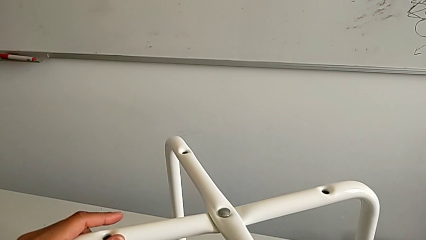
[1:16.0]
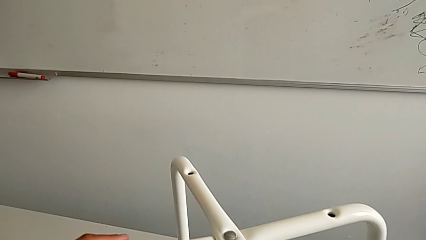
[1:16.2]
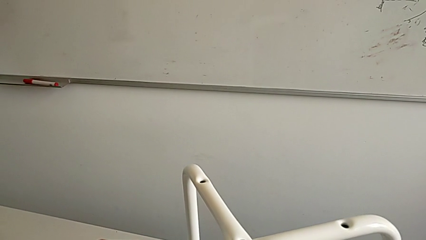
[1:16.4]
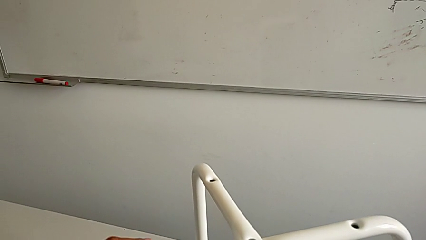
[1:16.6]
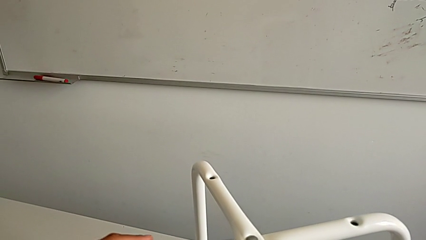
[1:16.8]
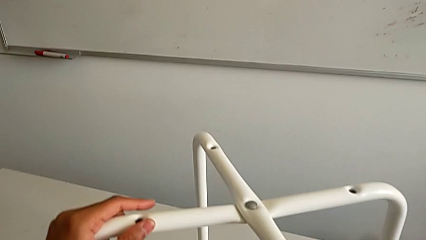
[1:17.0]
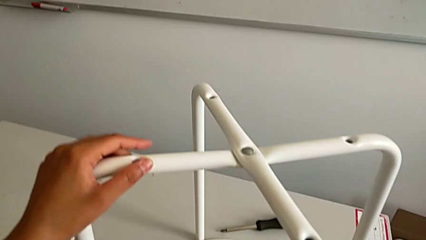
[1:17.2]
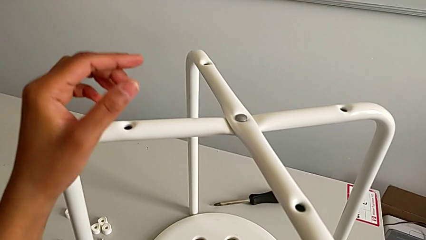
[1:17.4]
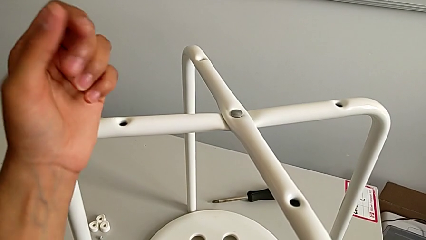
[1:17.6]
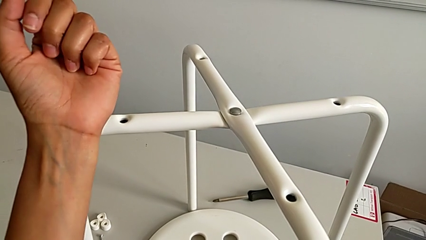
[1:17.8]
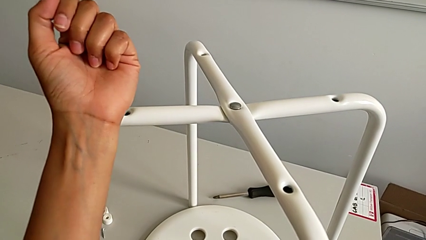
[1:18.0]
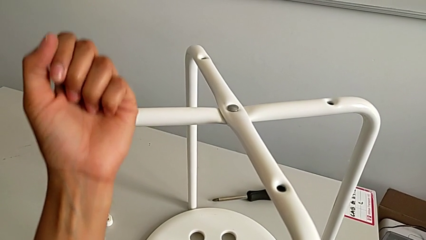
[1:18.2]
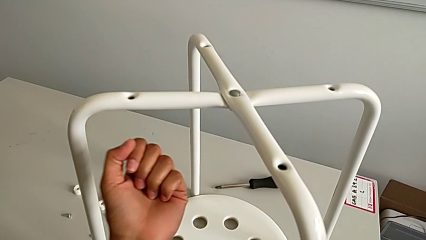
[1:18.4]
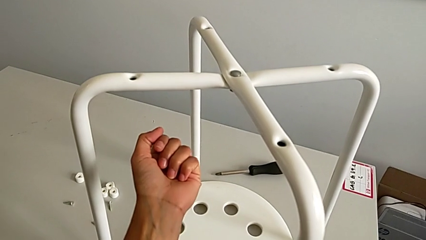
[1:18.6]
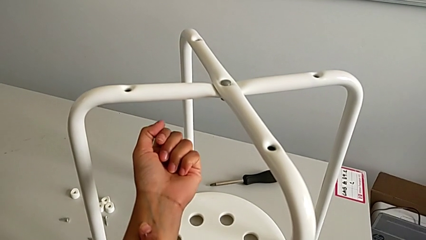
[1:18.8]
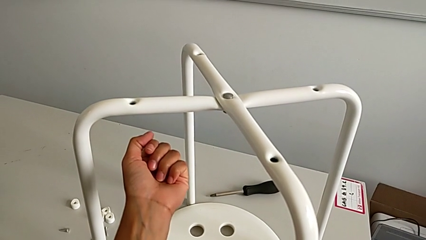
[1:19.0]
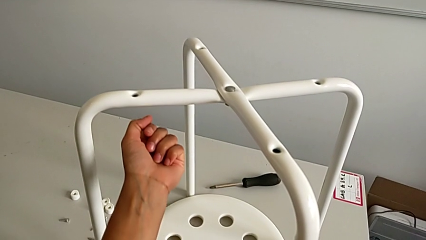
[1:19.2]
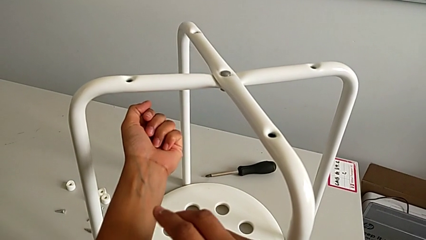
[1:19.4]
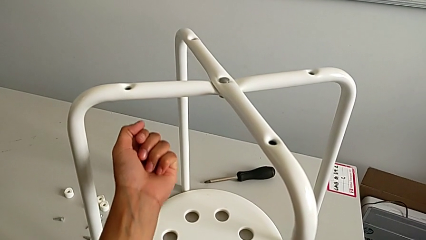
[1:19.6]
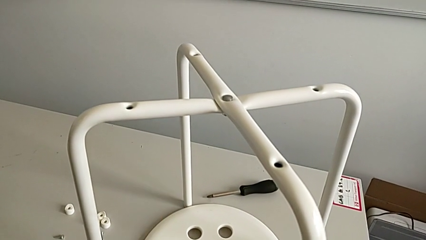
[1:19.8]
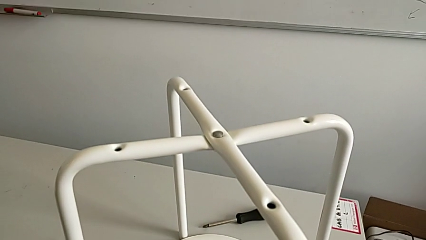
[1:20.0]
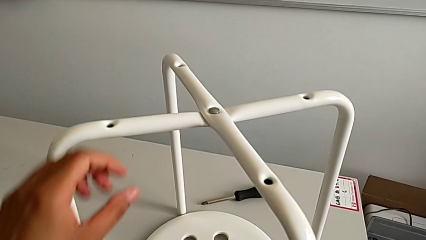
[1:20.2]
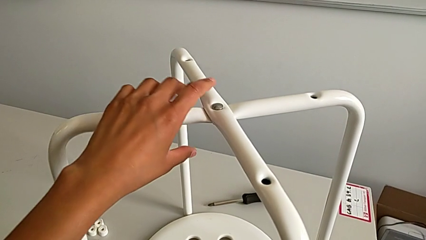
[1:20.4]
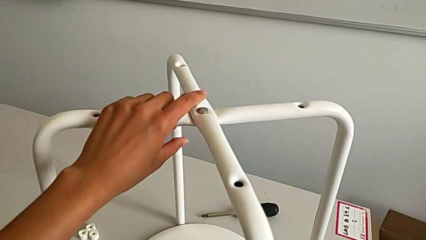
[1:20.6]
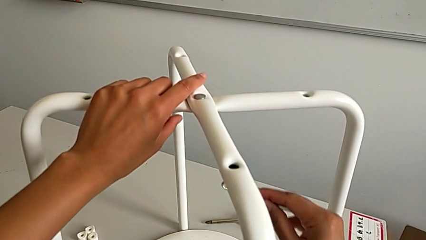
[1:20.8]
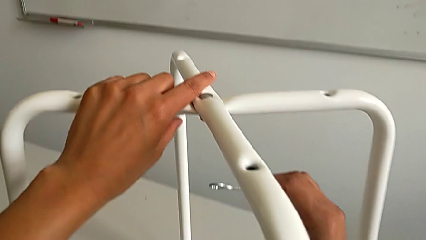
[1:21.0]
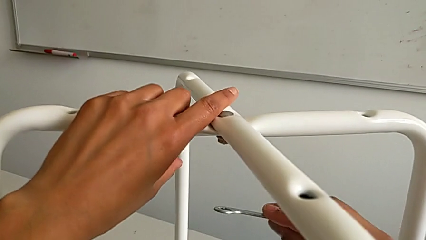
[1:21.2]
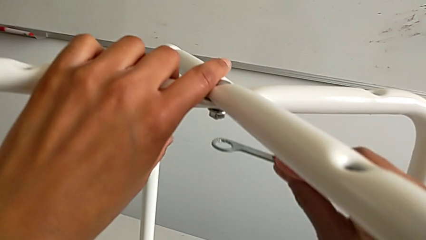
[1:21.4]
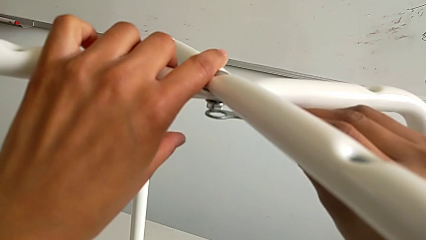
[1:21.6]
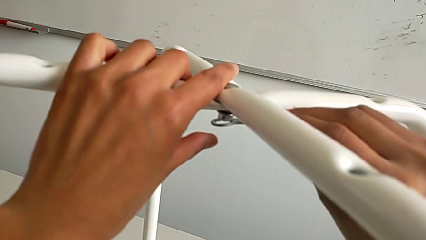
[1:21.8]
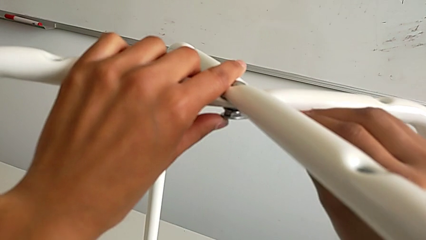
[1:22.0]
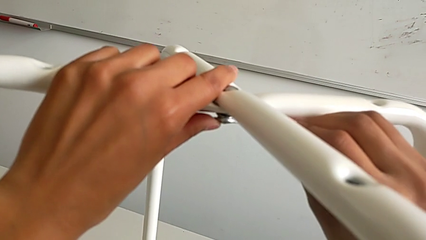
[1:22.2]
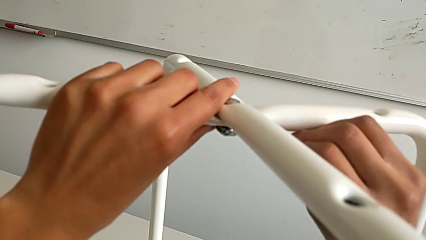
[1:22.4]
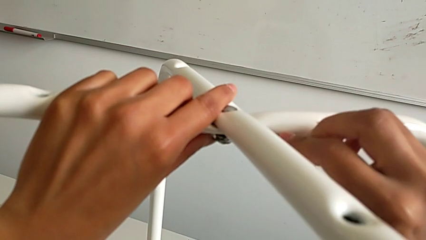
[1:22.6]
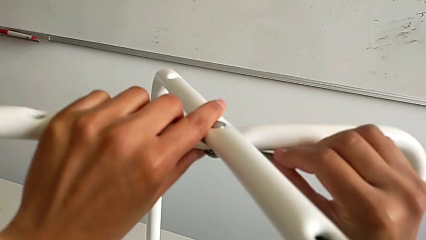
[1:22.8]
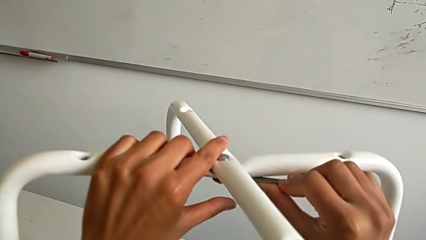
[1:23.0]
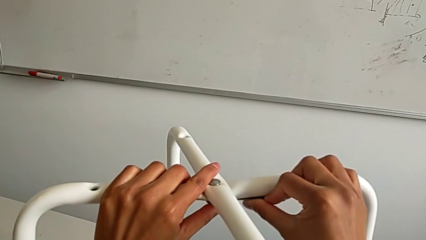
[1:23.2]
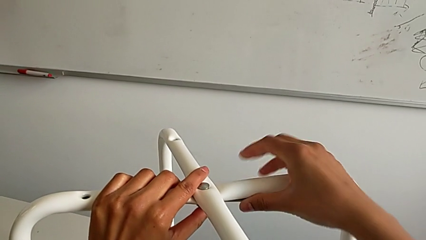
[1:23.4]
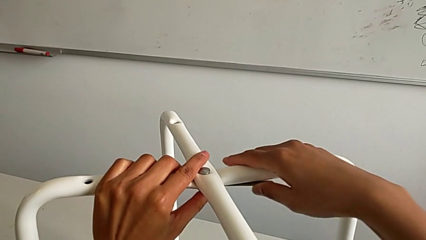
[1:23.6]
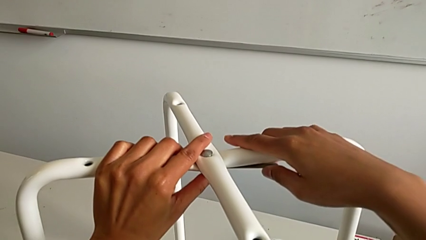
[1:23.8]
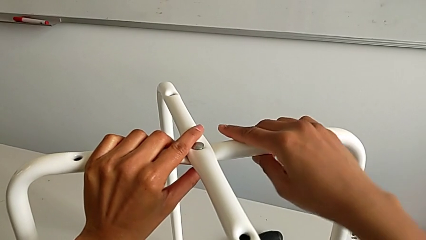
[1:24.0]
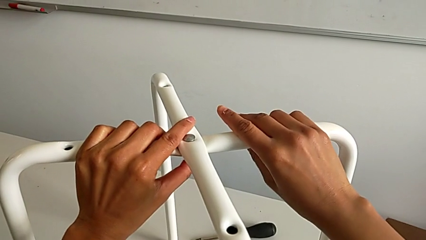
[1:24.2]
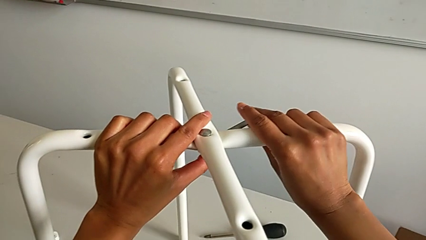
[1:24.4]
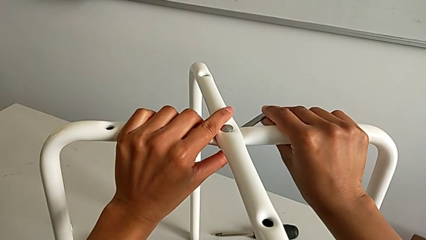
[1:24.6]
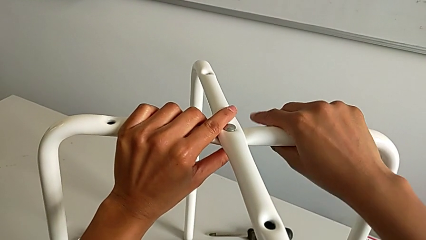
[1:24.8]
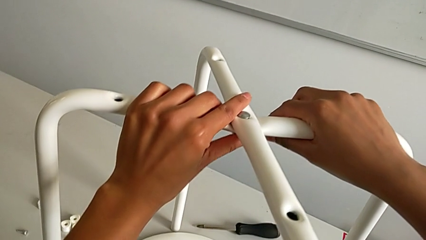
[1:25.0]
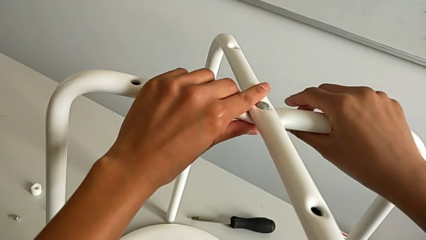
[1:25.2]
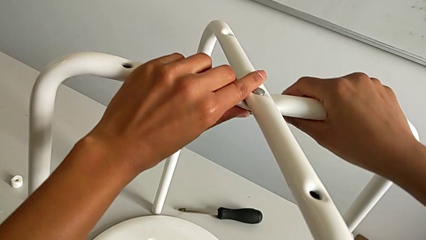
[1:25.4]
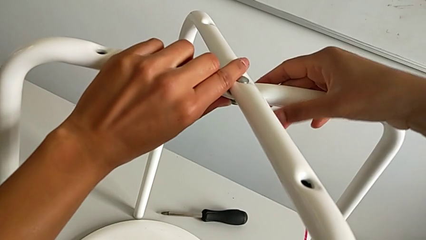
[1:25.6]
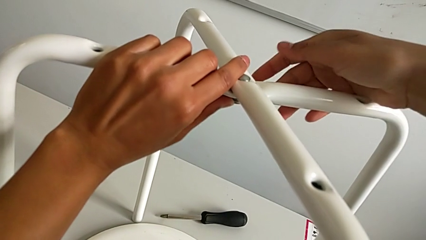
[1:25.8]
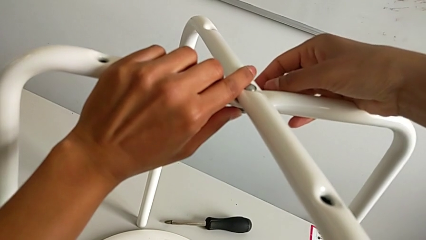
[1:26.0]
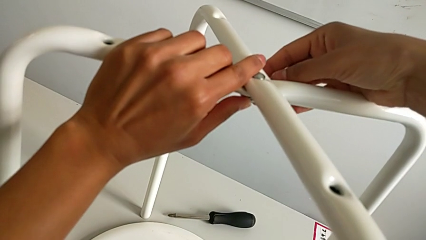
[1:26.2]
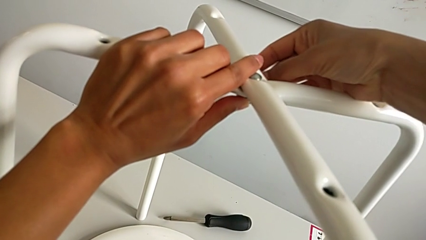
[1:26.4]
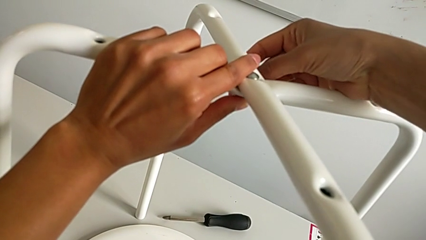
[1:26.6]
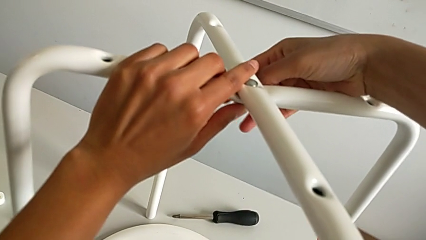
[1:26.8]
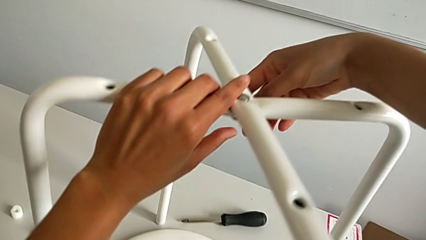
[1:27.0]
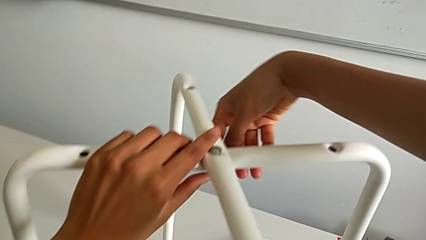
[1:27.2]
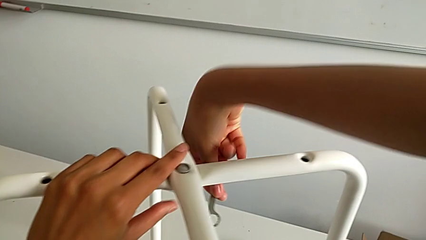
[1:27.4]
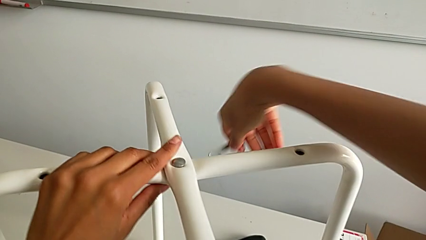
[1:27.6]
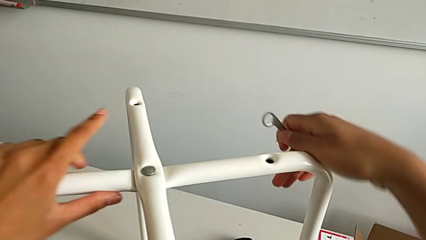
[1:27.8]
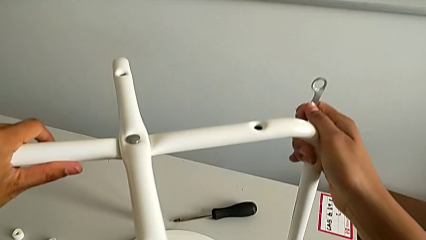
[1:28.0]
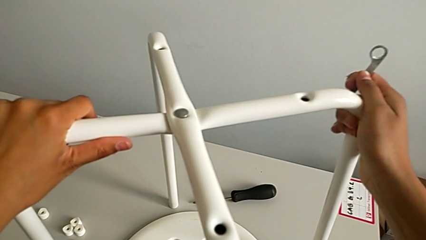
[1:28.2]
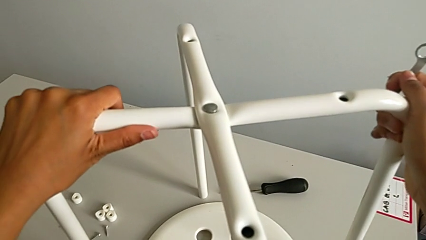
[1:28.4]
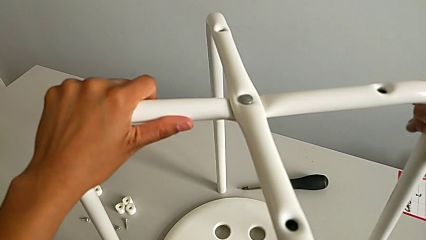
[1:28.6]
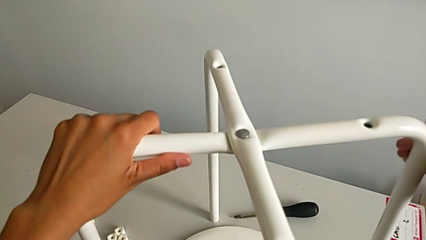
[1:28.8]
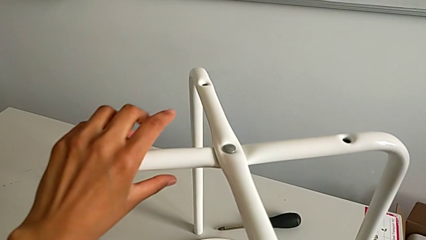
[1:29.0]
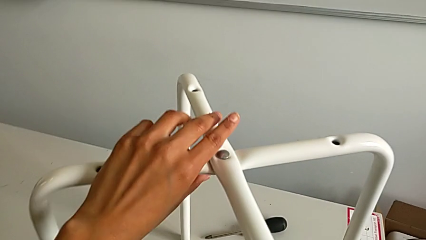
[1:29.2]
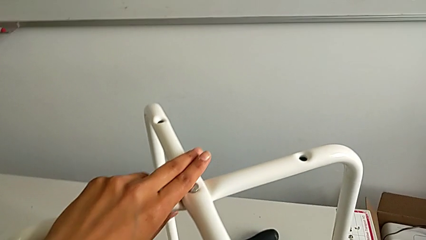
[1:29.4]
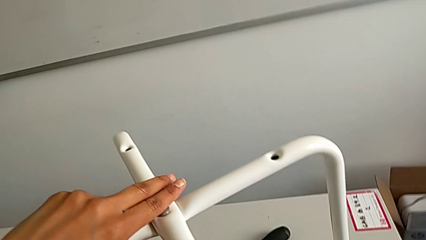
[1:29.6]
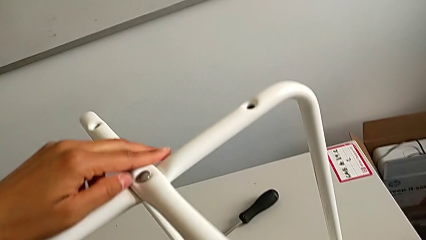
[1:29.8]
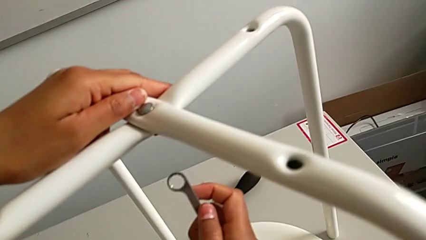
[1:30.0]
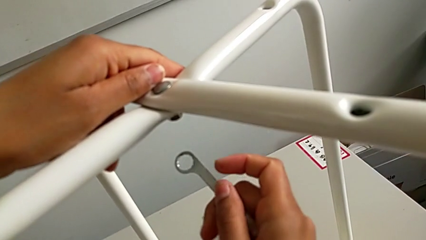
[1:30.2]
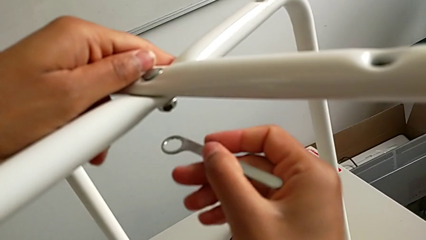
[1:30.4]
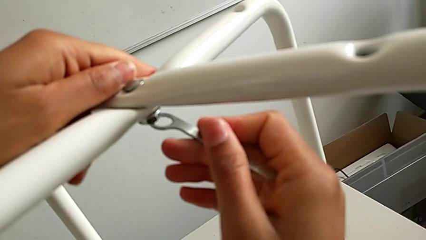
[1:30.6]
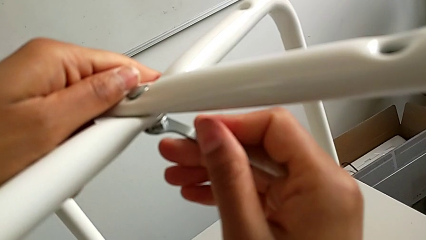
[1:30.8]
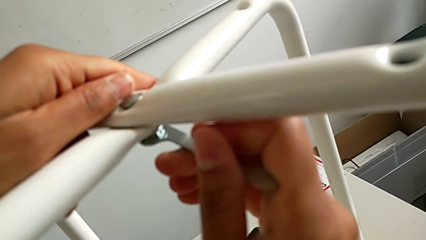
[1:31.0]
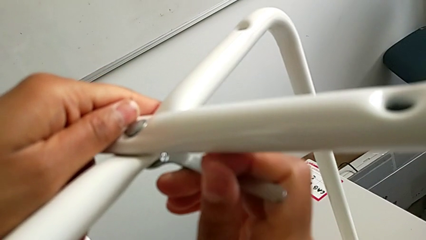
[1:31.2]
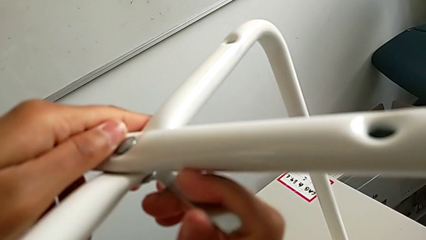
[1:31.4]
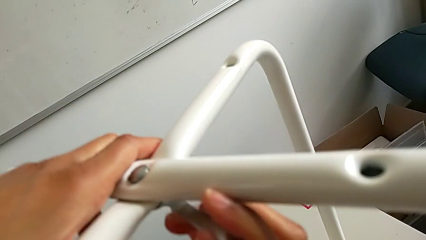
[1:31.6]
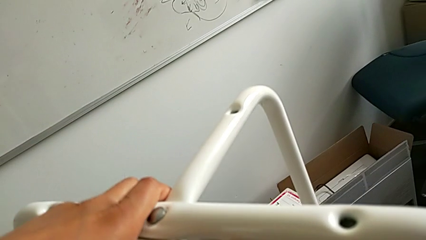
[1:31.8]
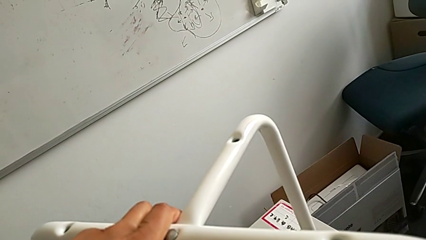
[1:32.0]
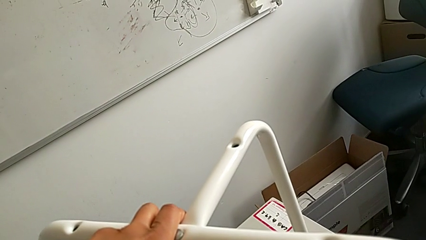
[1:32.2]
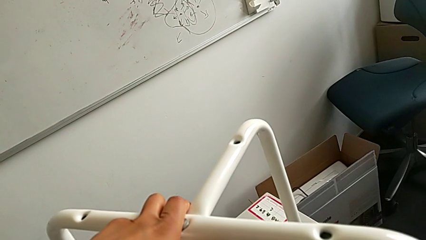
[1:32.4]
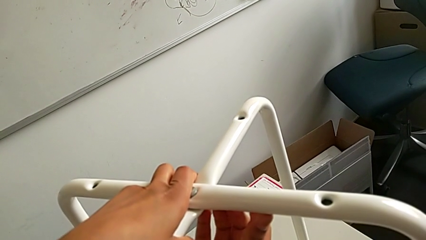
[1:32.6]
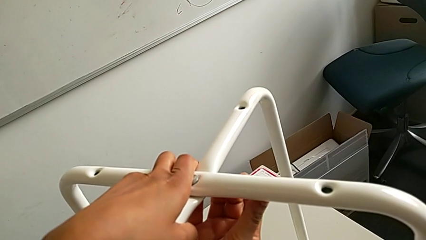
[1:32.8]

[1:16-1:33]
The camera wearer is assembling the legs together. They keep grabbing the hexagonal wrench, insert it, screw the hex nut, withdraw the hexagonal wrench, grab the leg and insert the hexagonal wrench.
